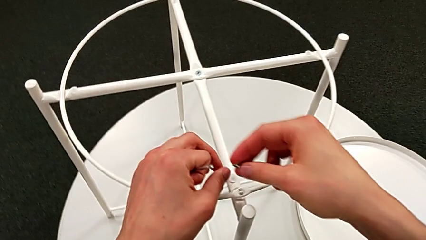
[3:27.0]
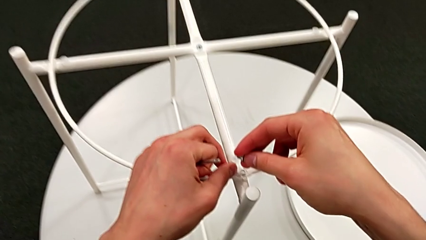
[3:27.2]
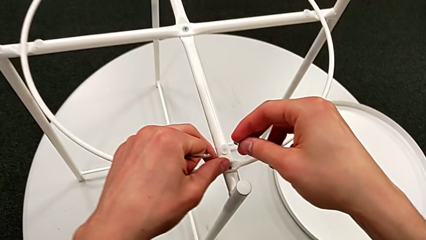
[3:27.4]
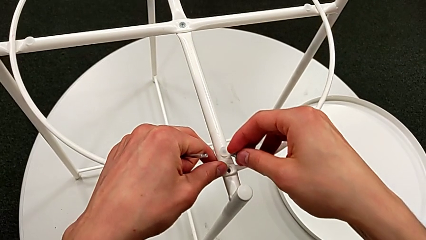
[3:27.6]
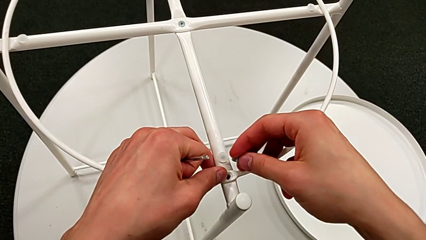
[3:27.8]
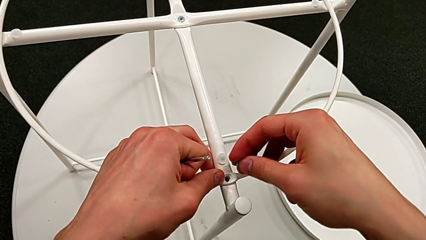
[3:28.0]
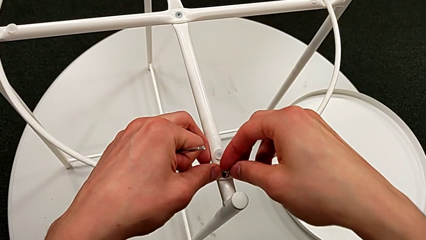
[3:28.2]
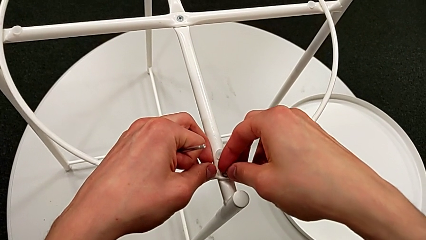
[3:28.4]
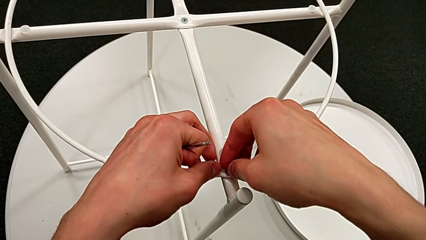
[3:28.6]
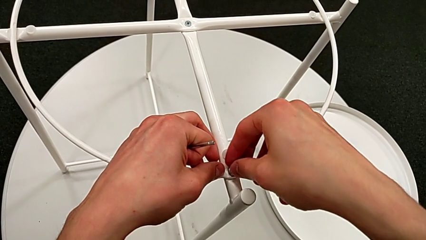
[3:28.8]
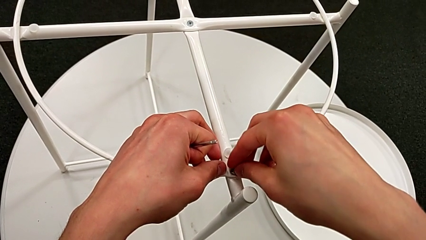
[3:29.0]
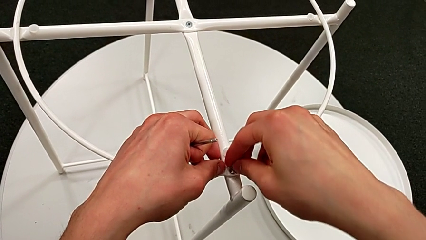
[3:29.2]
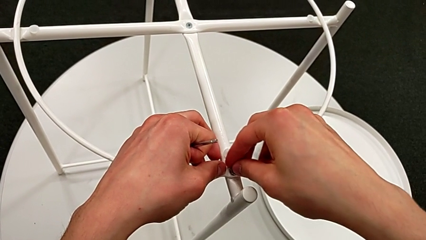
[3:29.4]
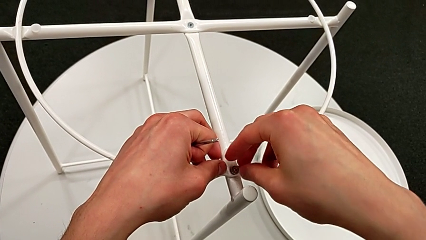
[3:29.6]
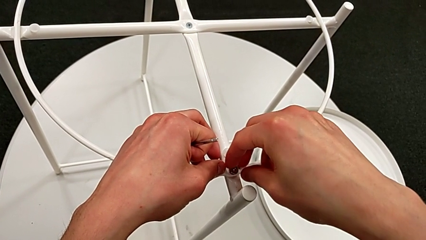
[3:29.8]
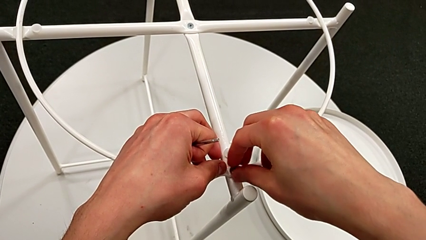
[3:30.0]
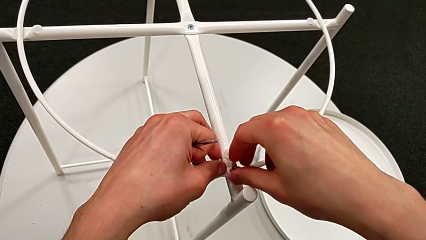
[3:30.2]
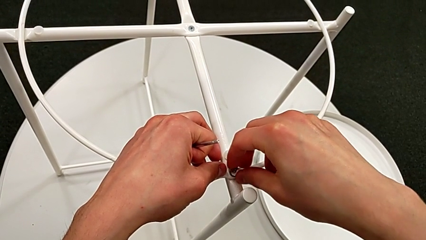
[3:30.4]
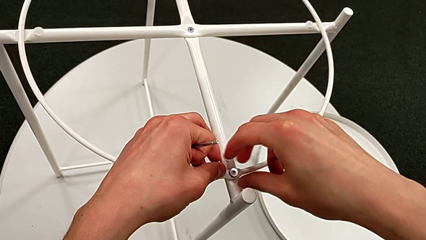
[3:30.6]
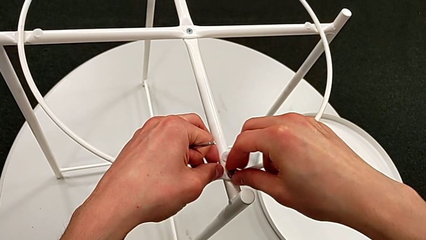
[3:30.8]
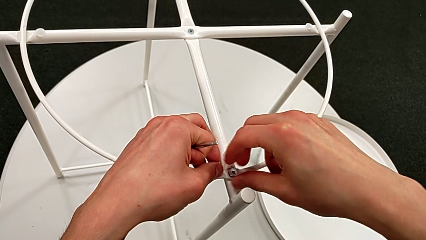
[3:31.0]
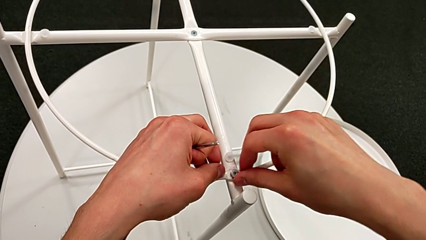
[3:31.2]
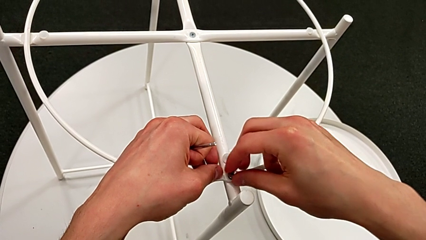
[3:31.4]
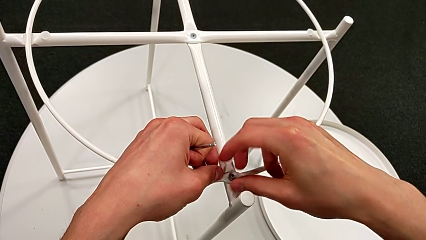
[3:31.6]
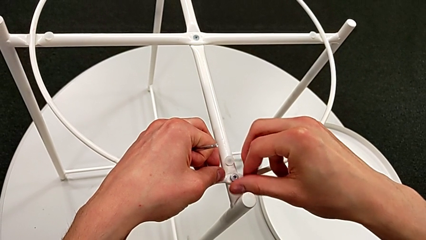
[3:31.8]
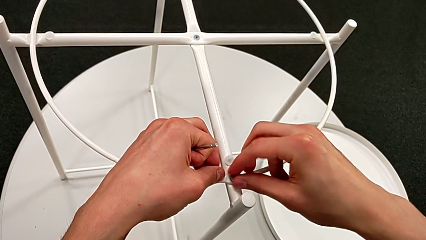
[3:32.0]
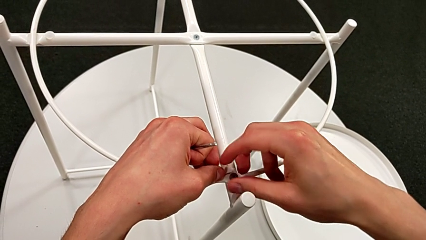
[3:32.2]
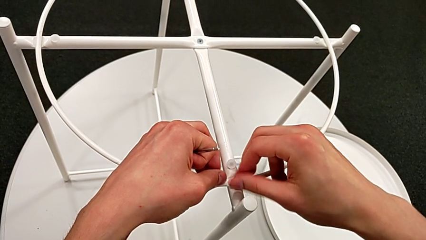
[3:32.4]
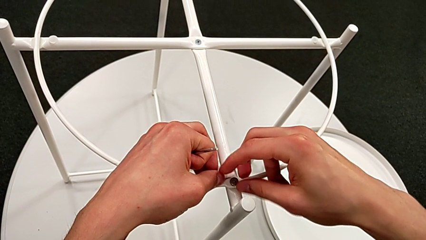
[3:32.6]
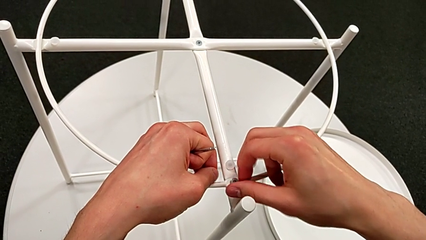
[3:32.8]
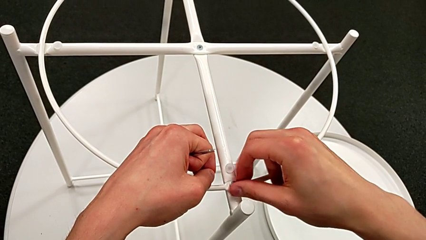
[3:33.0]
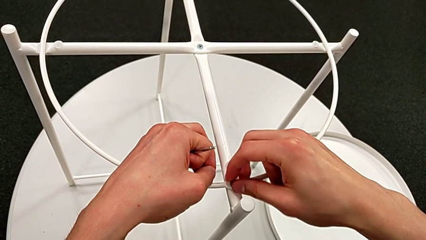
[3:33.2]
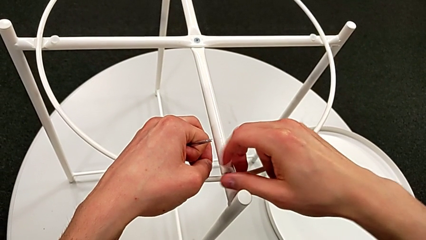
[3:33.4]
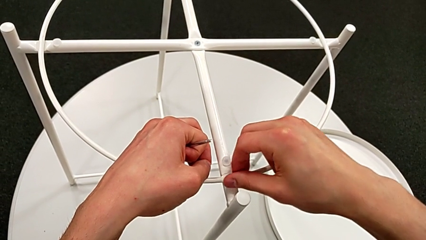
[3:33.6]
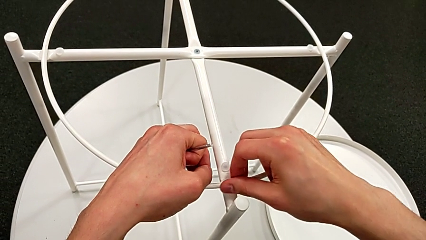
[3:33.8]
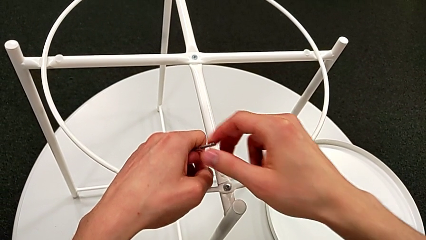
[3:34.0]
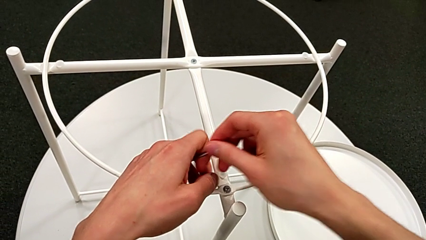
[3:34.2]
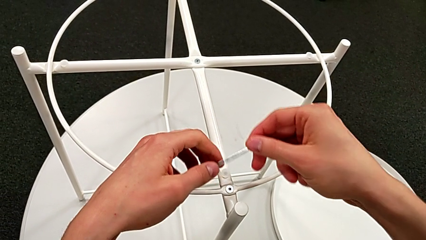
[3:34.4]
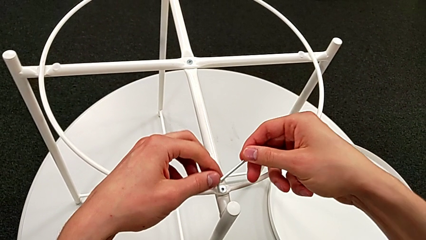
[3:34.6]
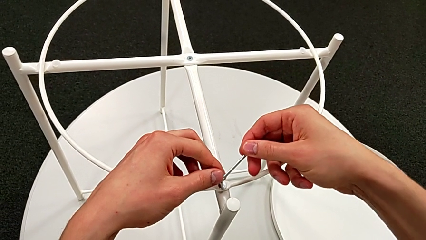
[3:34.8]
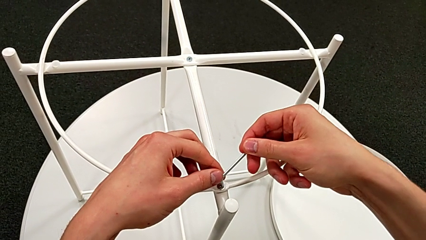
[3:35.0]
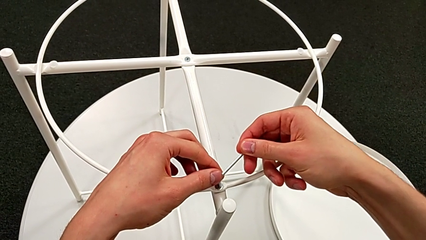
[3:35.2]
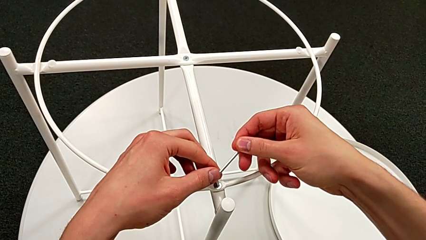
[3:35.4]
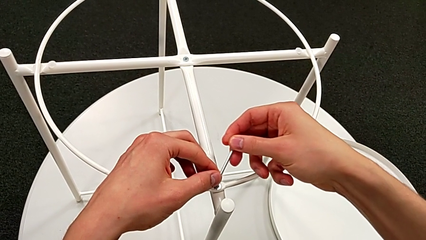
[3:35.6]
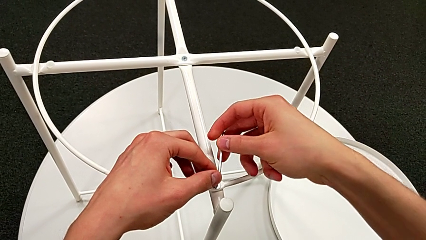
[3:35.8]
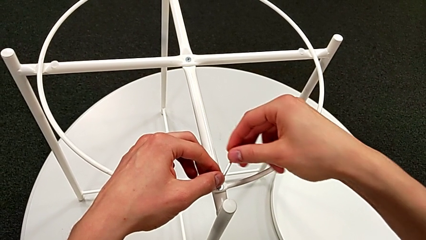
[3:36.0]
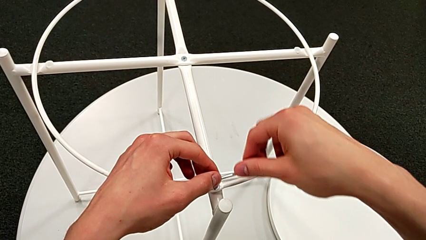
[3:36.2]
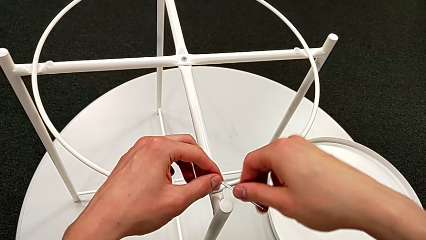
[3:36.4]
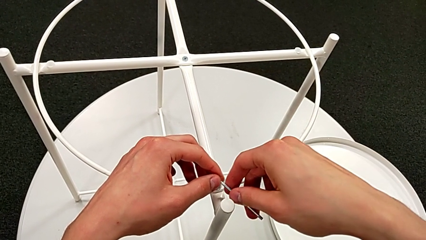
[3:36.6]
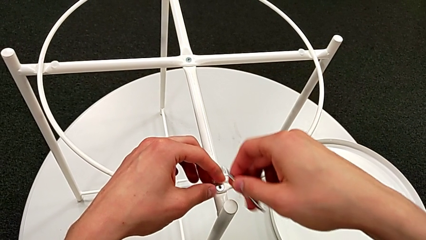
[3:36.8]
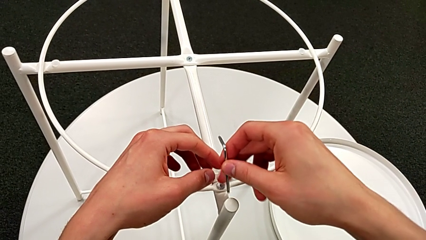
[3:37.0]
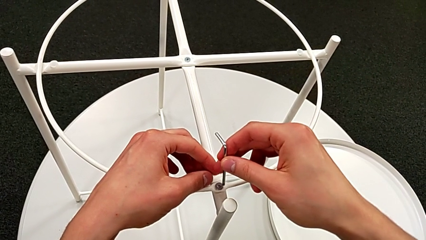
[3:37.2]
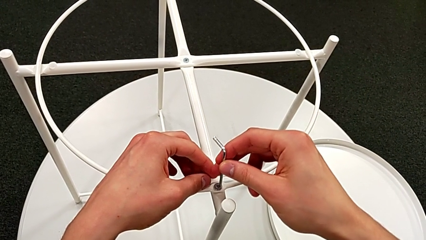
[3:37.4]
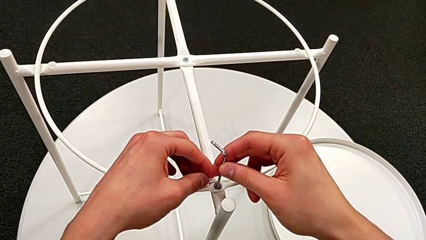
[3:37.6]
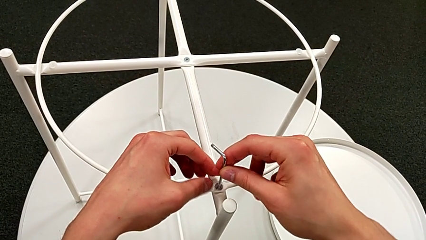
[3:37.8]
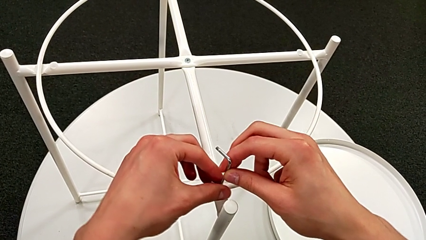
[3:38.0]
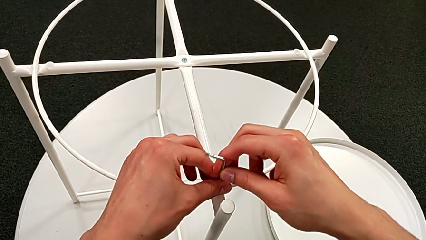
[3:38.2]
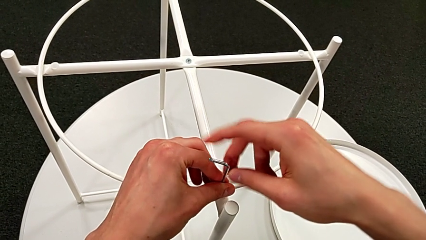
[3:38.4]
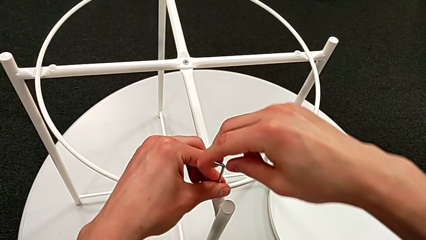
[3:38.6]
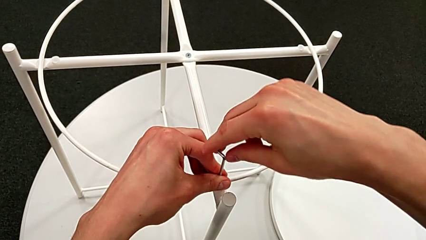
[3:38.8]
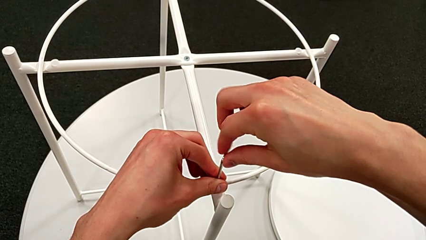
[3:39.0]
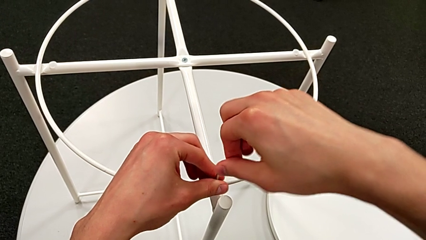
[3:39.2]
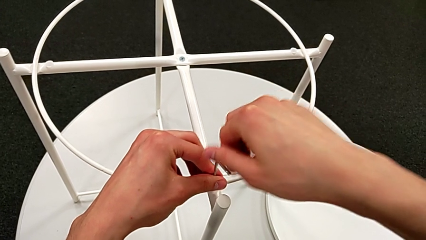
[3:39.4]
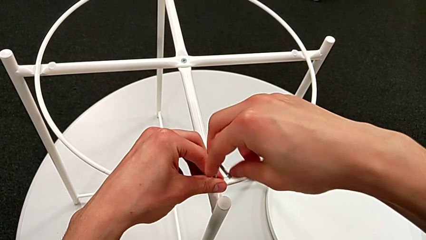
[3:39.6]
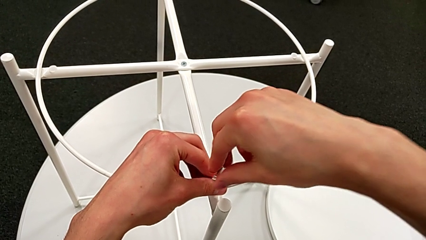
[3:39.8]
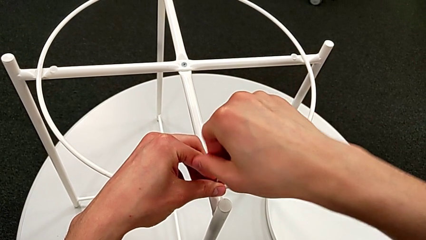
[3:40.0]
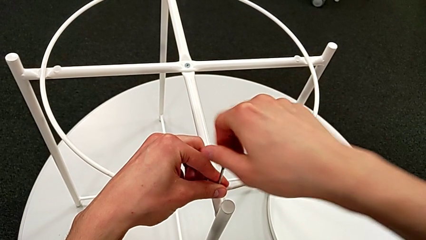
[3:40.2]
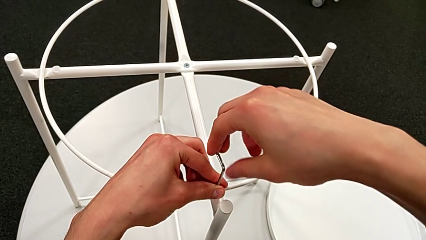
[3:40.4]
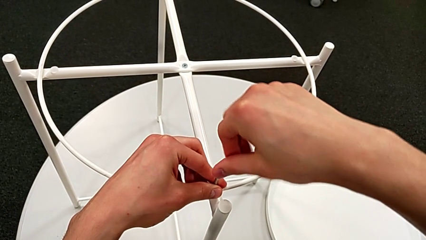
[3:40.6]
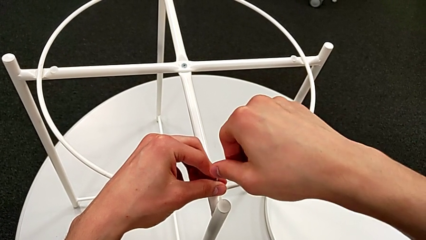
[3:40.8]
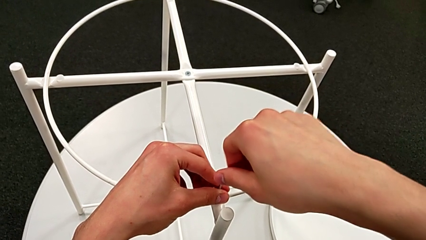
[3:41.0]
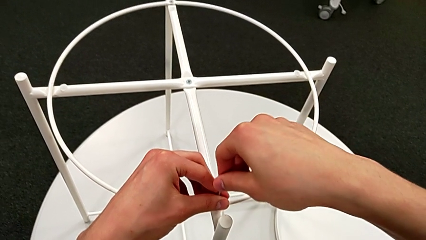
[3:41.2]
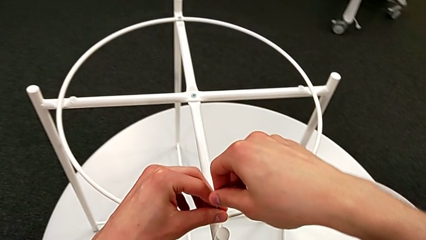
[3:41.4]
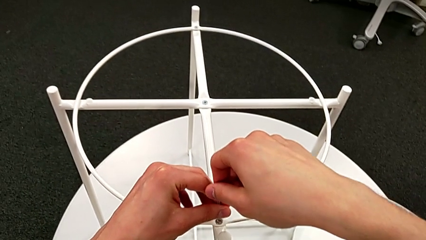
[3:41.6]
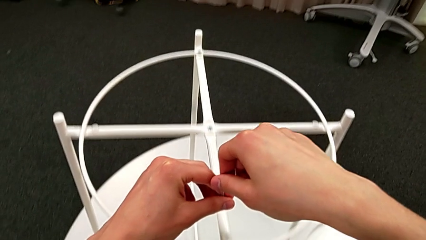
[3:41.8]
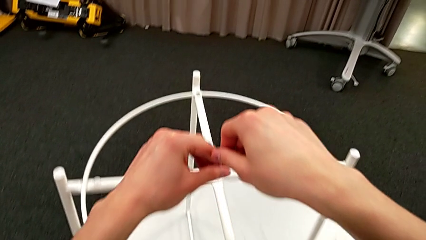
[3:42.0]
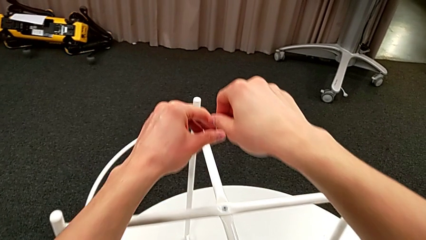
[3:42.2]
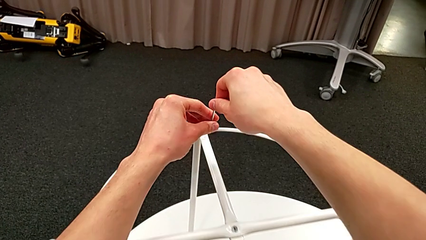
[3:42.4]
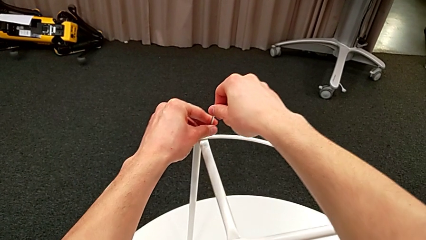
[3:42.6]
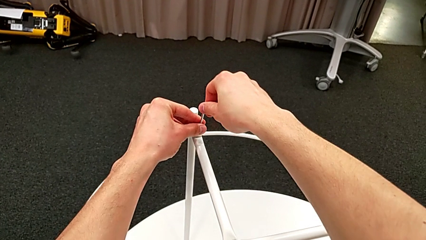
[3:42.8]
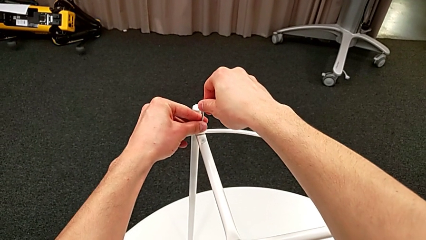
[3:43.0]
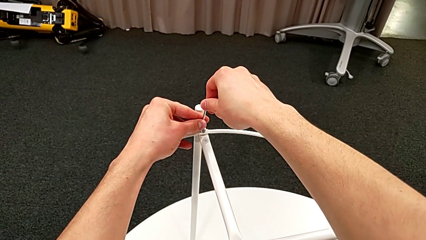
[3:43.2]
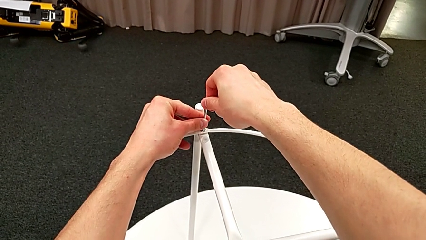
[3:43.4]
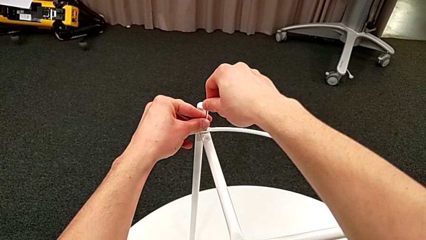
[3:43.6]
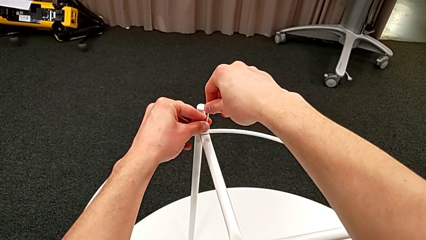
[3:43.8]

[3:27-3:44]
The camera wearer is screwing the hex socket head into the circle. They insert the hex socket head, screw it, grab the Allen wrench, insert it, withdraw it, insert it, screw the second hex socket head, withdraw the Allen wrench and insert it.
